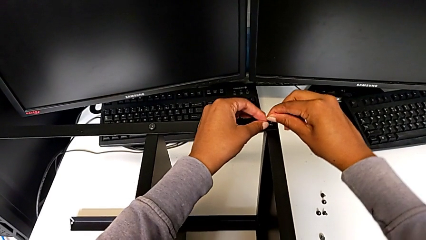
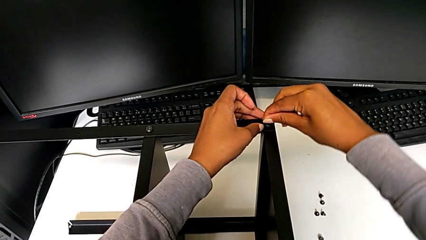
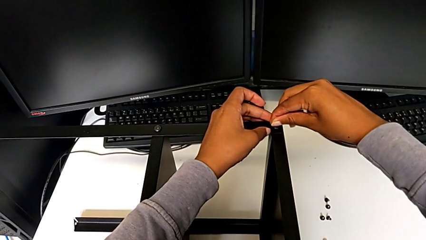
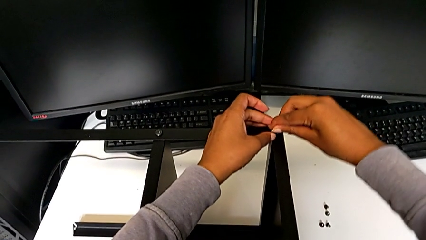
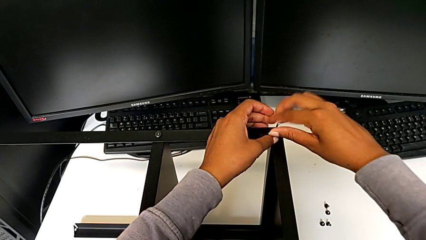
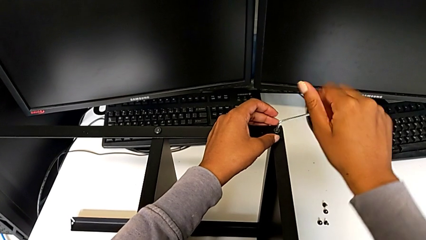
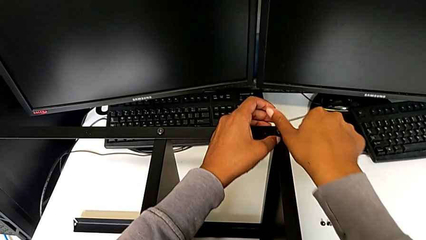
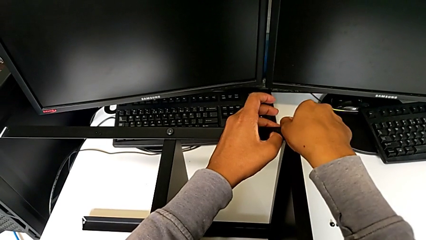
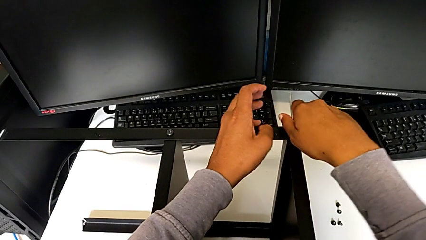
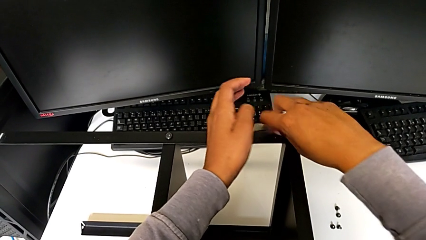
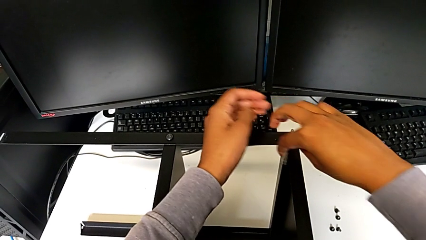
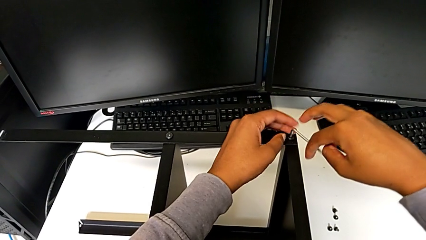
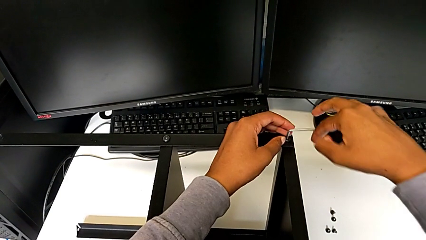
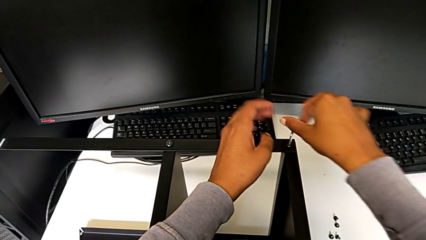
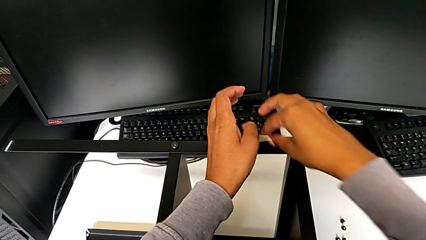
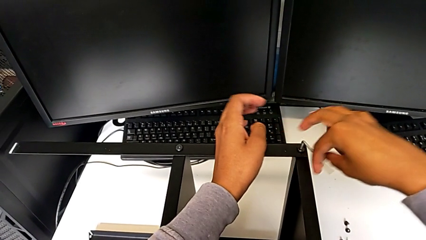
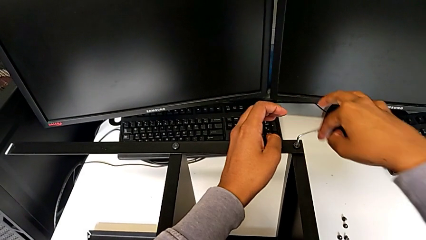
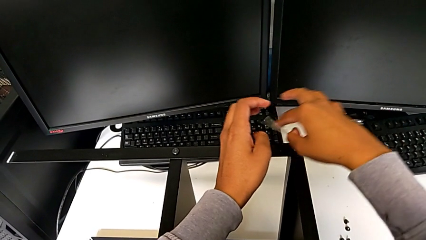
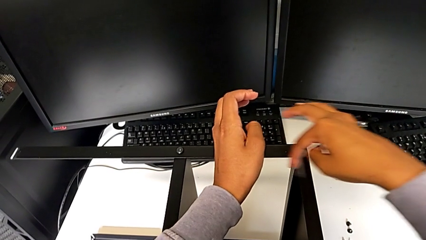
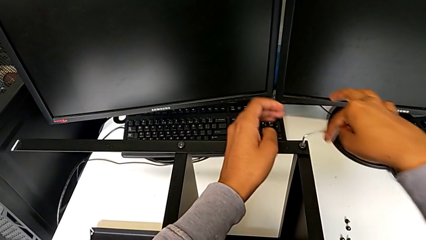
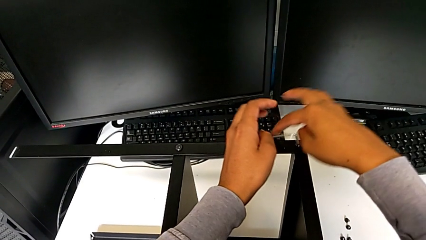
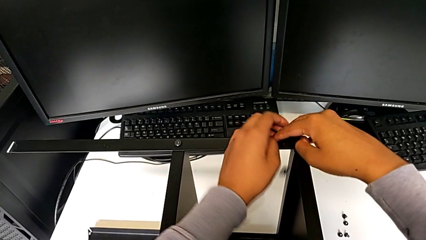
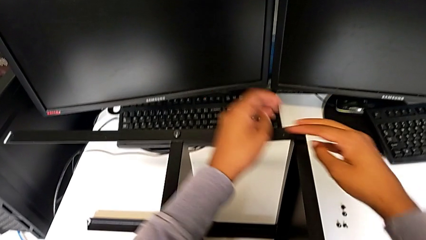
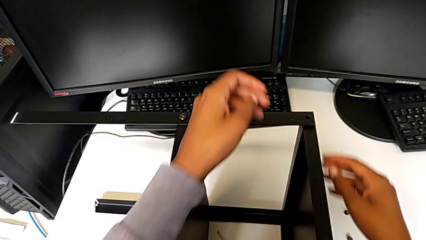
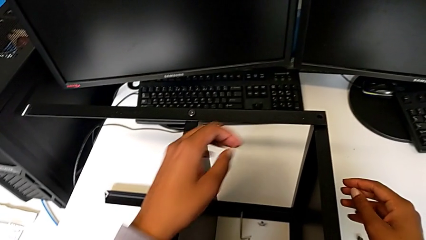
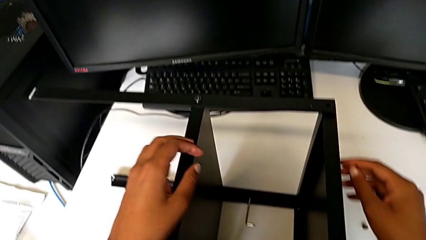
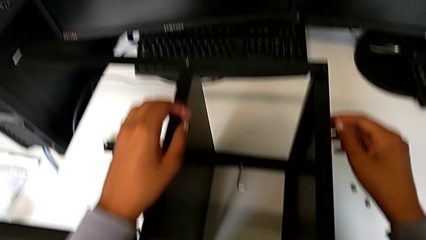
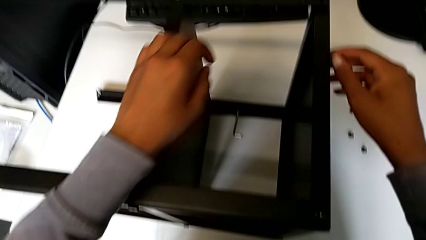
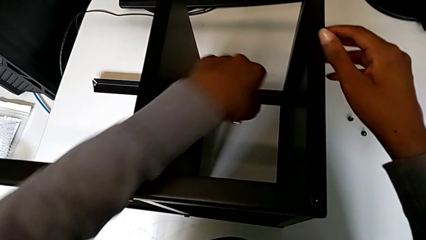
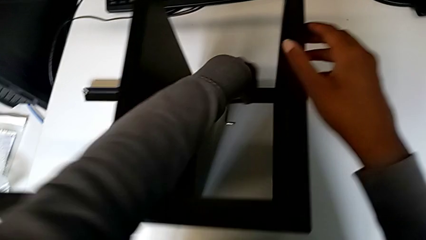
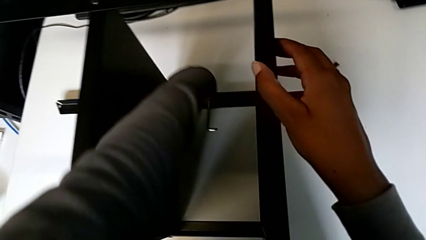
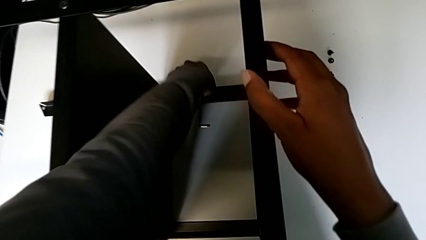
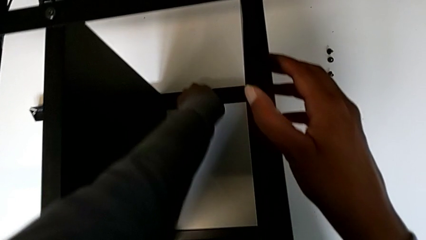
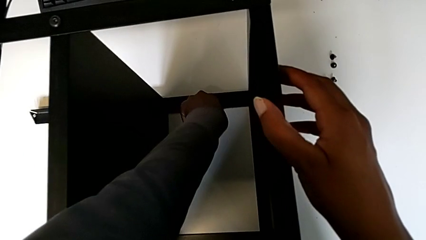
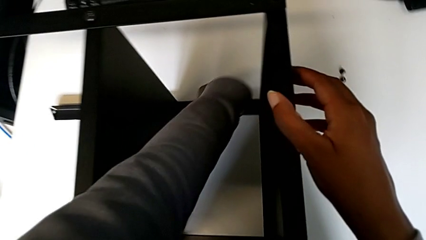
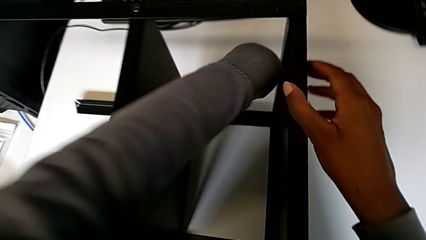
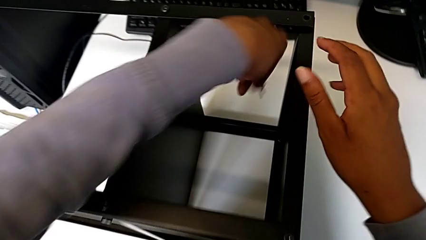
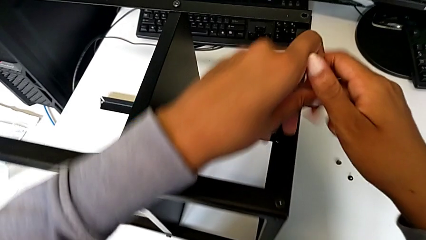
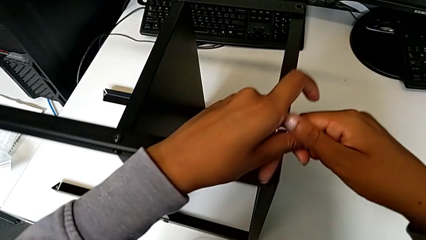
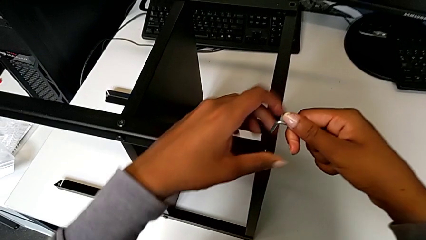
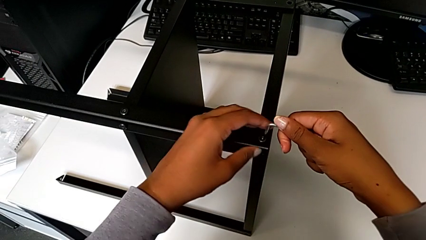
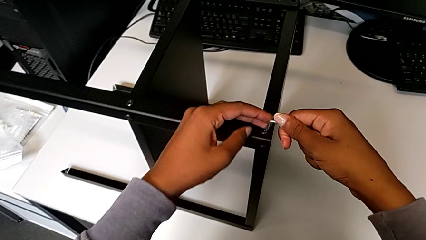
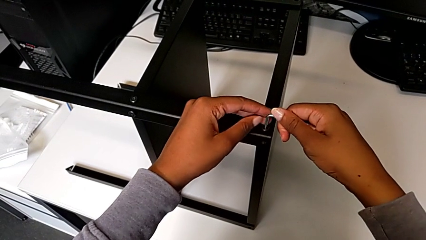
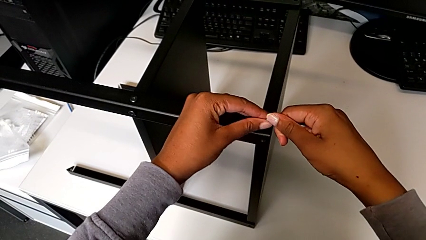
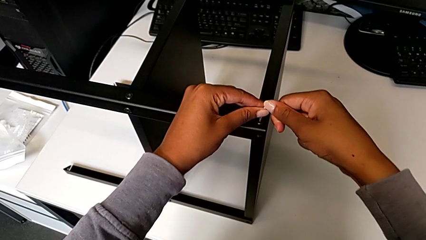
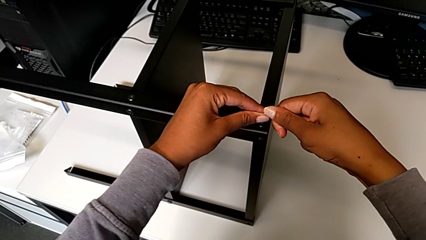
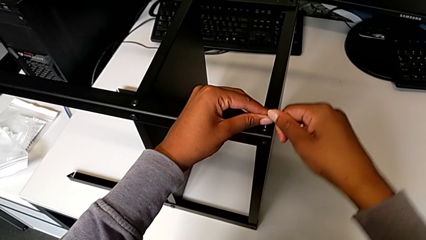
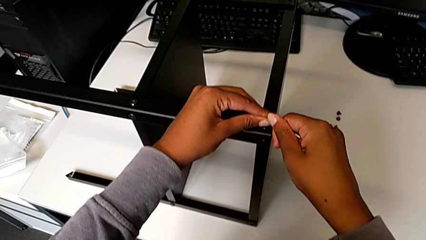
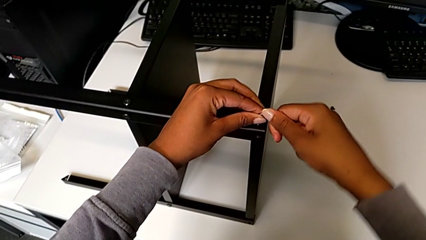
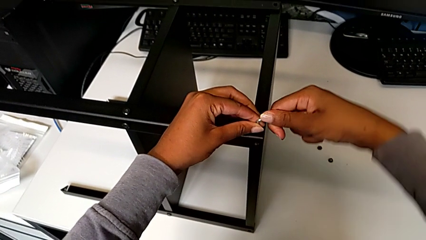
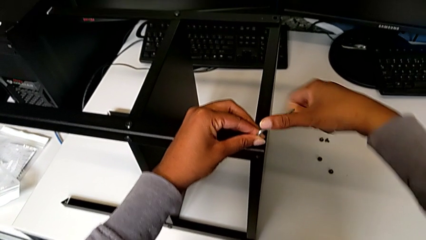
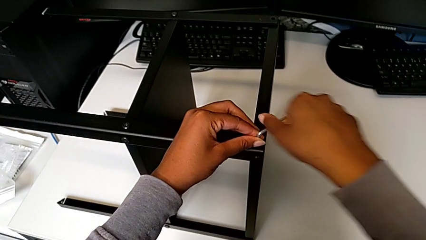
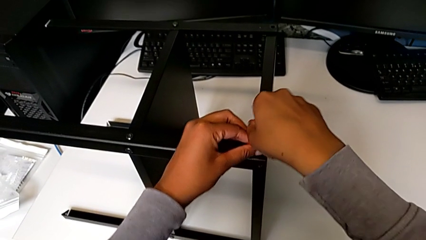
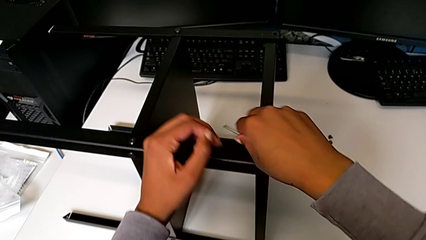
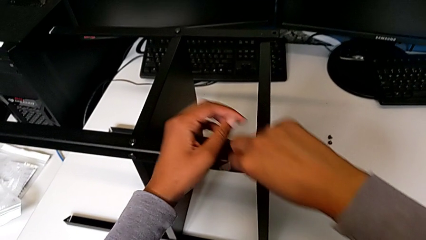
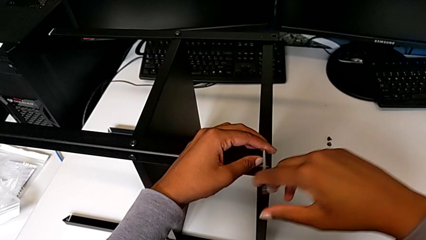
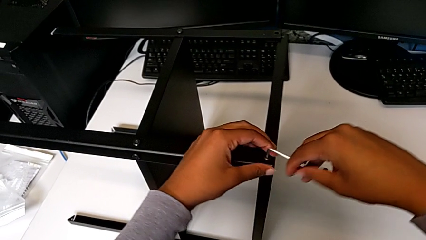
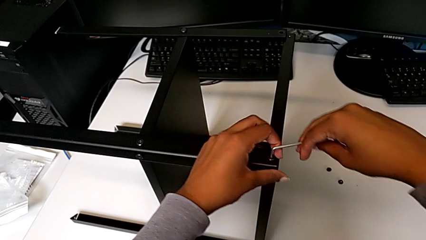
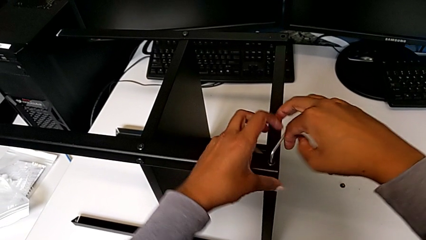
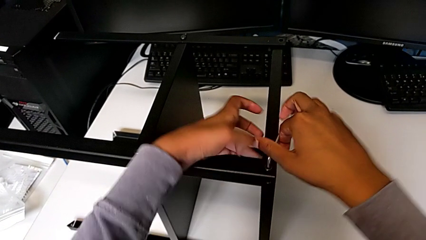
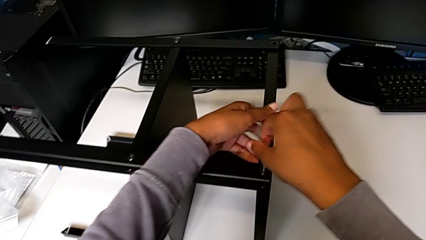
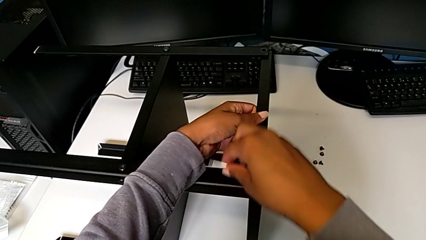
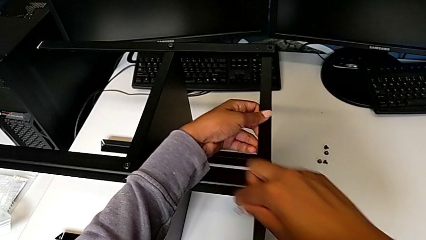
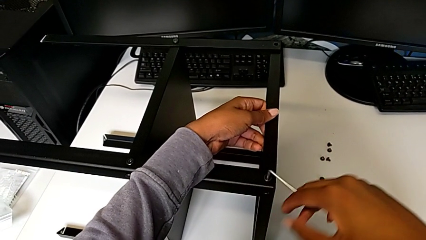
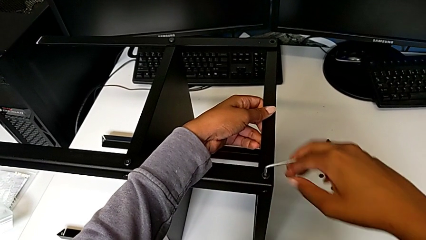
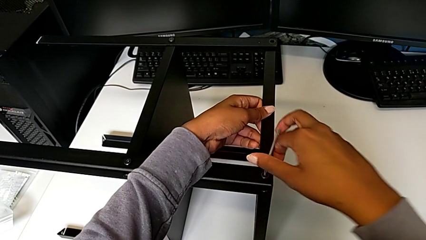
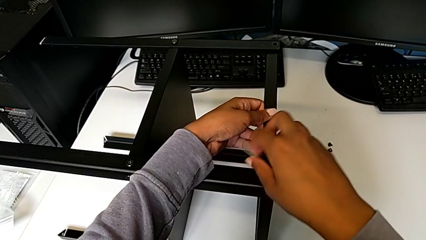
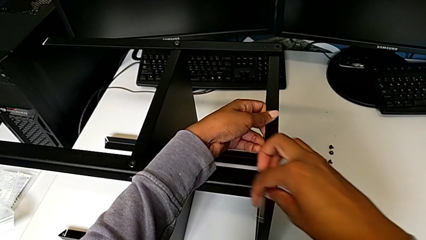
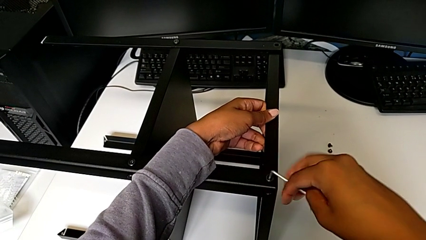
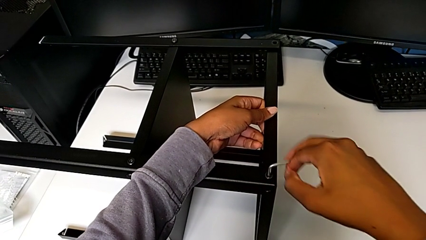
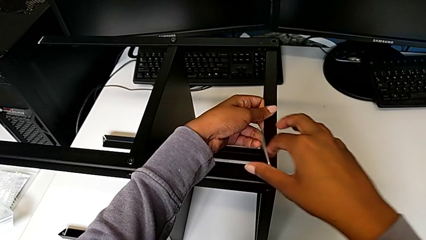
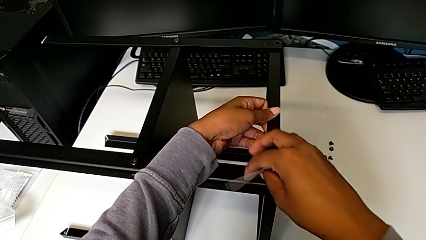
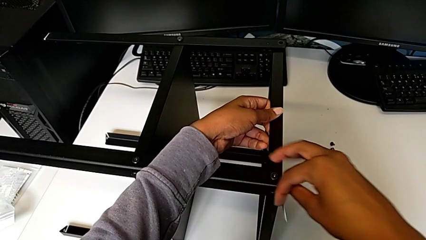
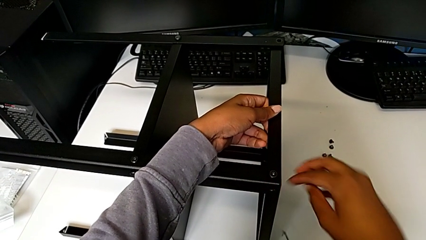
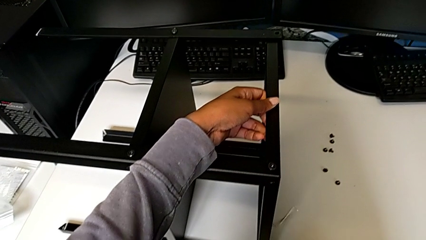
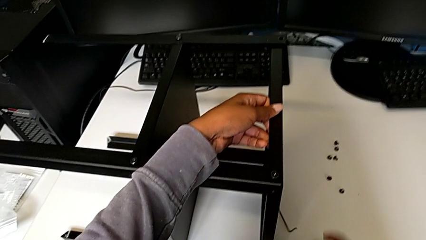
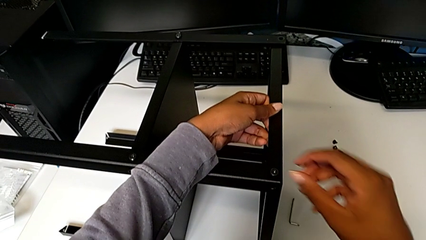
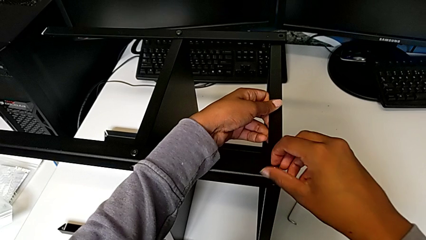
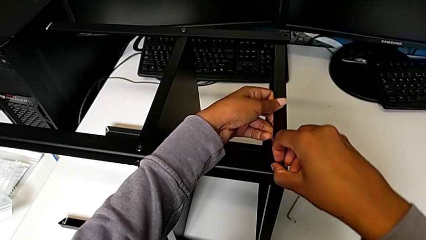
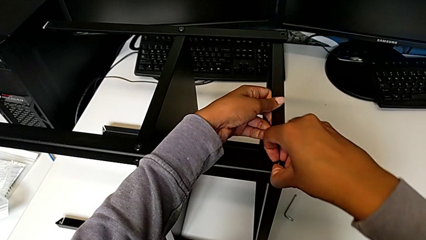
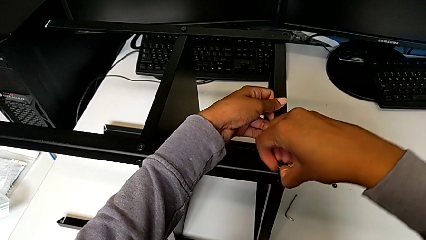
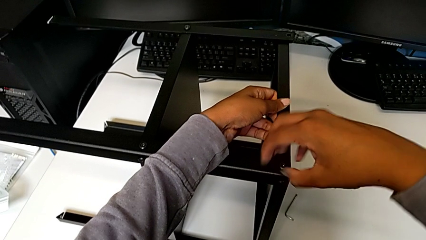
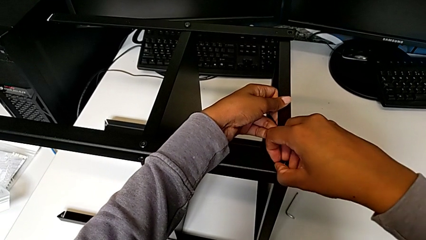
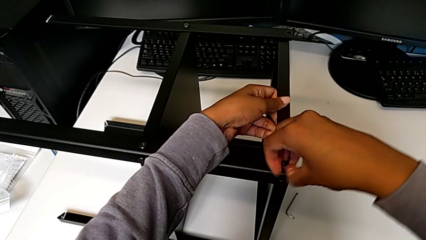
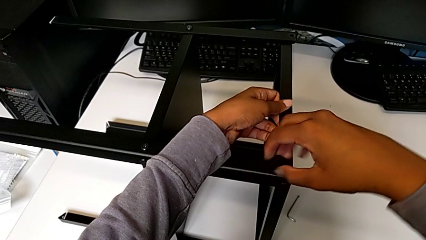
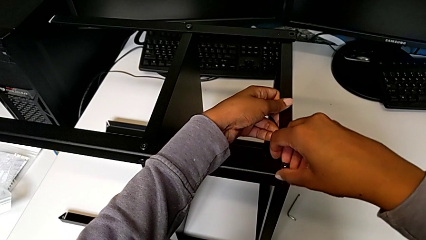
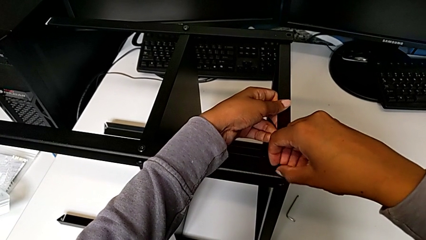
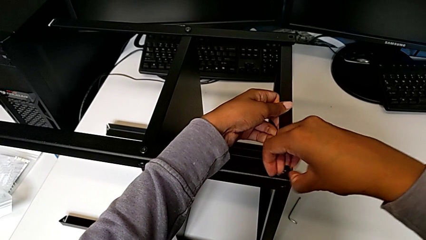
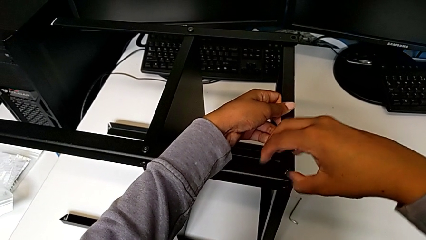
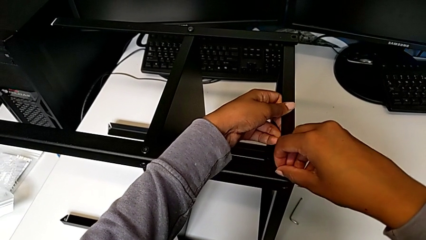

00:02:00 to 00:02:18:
The camera wearer is disassembling the top tray from the table. They unscrew the hex socket head and wrongly drop the Allen wrench. They grab the Allen wrench with the left hand, rotate it, insert it and unscrew the hex socket head. They wrongly drop the Allen wrench and unscrew the hex socket head with the right hand.
